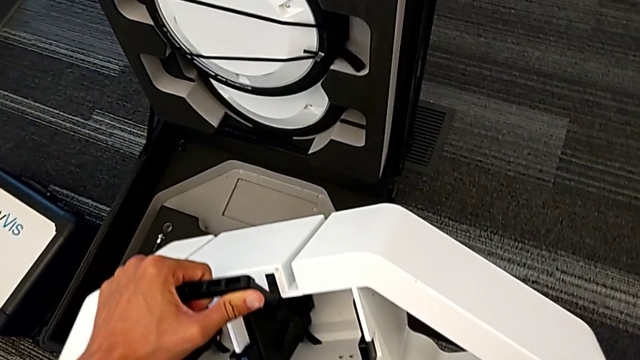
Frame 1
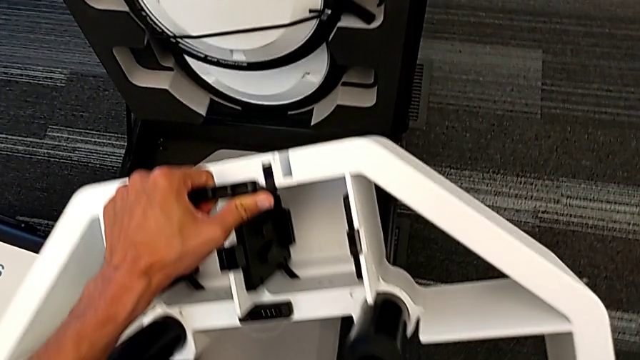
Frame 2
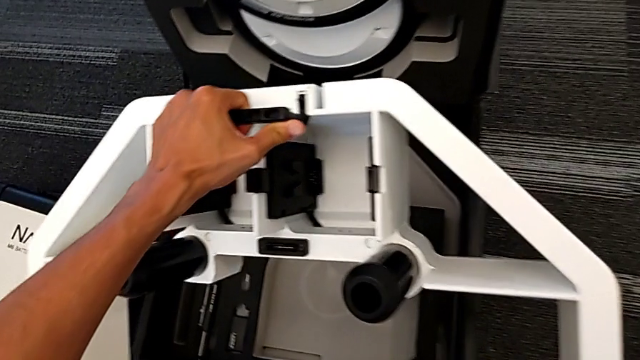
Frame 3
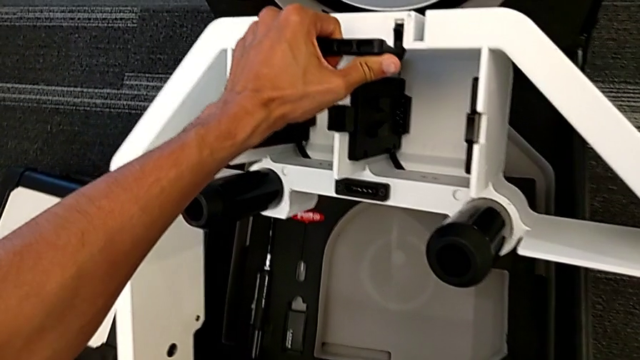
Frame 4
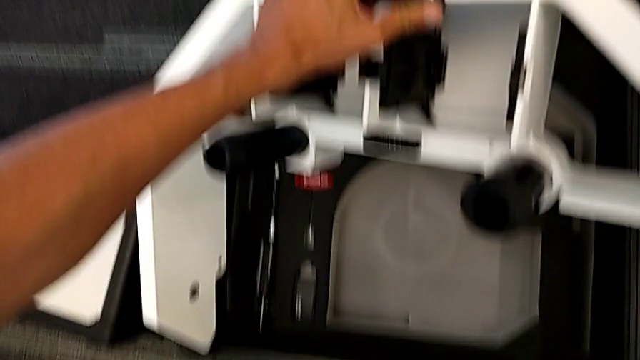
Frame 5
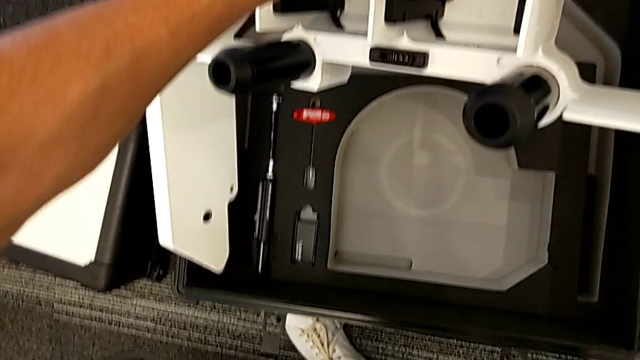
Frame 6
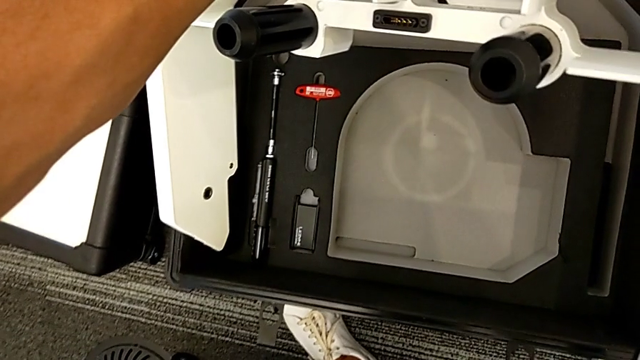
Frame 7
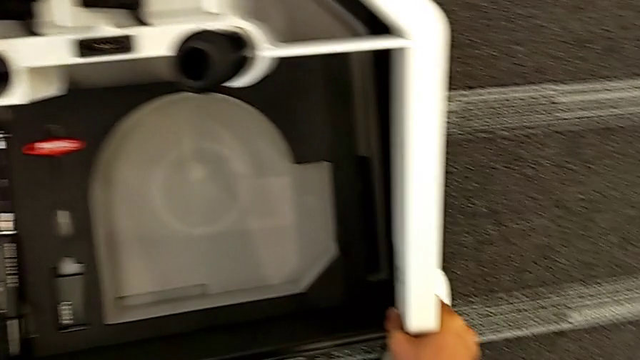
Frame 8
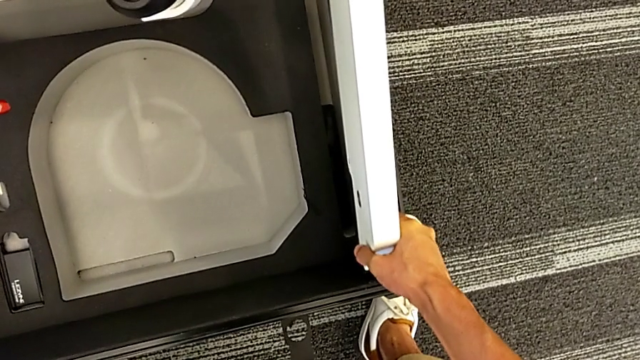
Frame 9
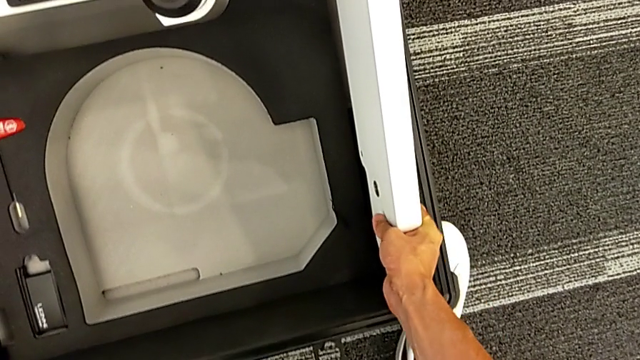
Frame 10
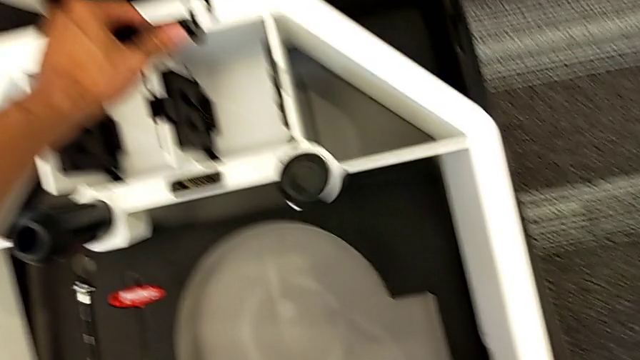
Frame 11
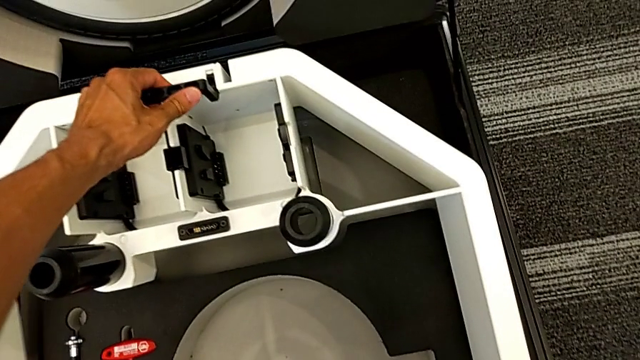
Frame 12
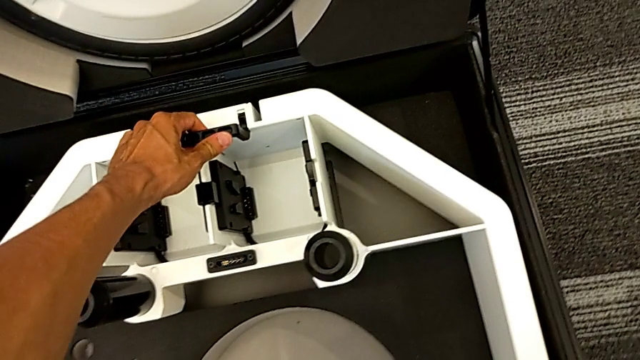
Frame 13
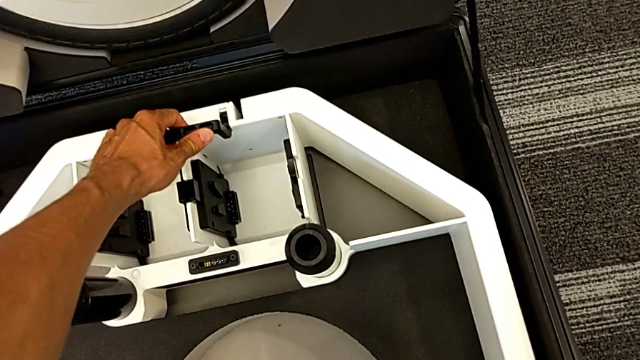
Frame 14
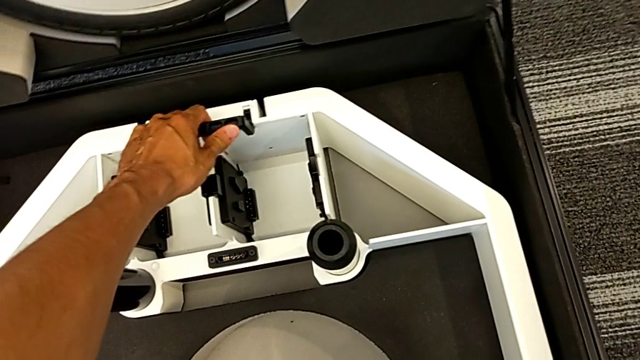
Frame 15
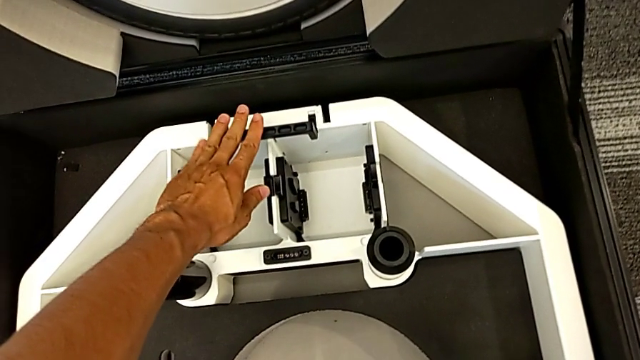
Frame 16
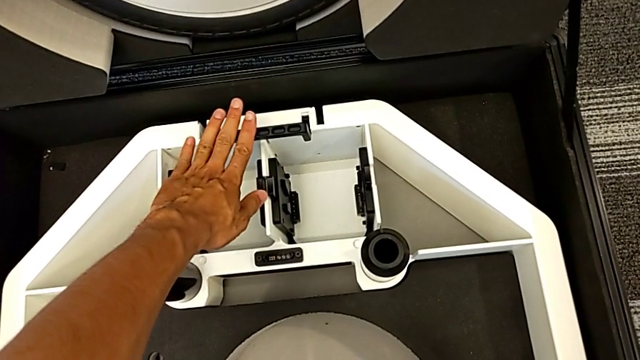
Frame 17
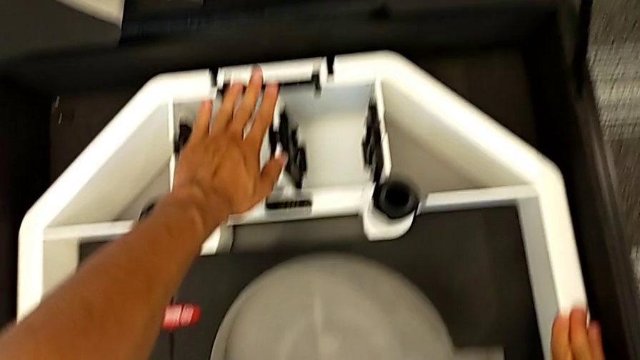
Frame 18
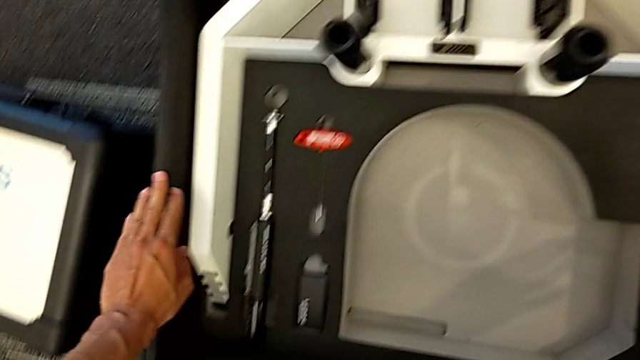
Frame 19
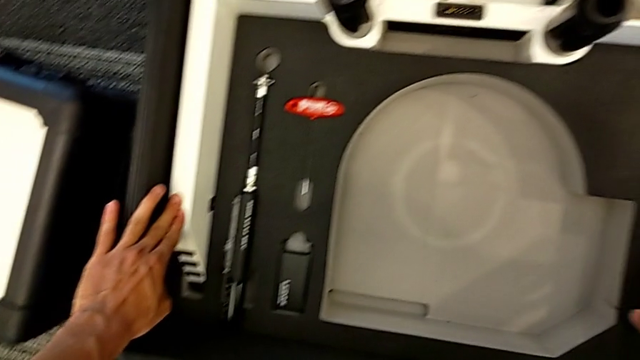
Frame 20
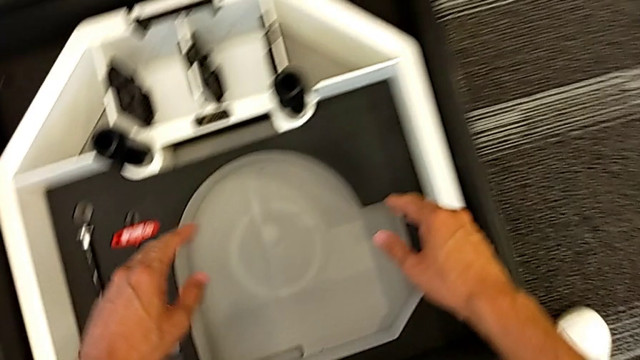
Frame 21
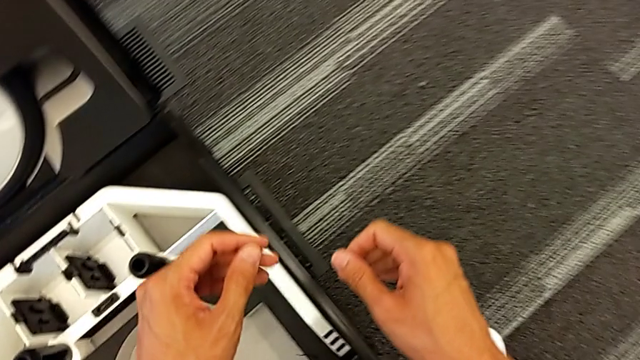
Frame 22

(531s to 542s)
The camera wearer is putting the base into the box. They place the wheel.

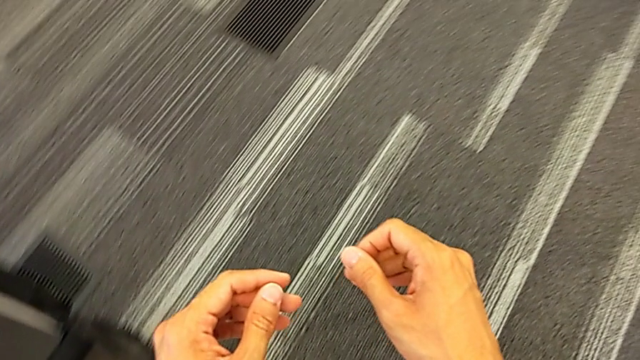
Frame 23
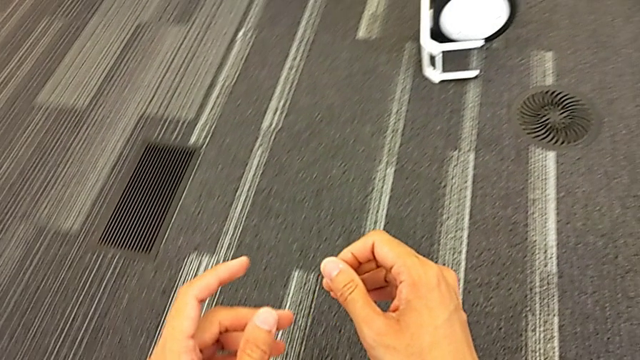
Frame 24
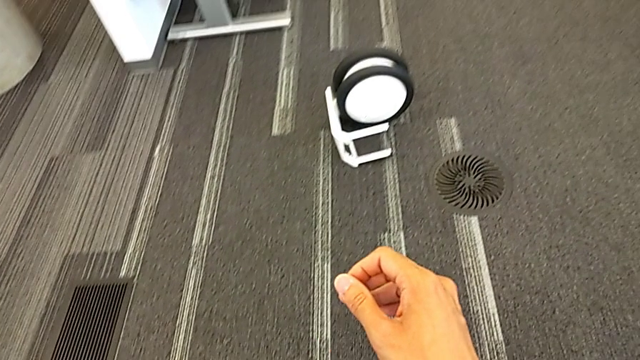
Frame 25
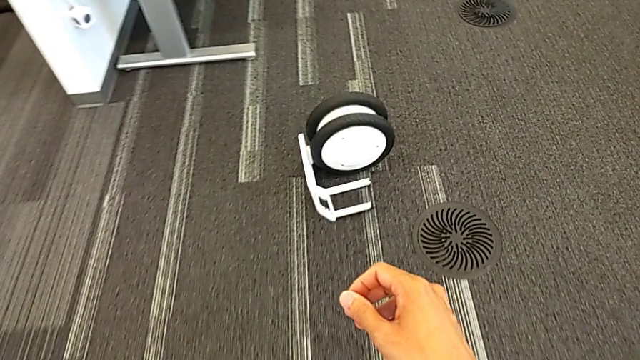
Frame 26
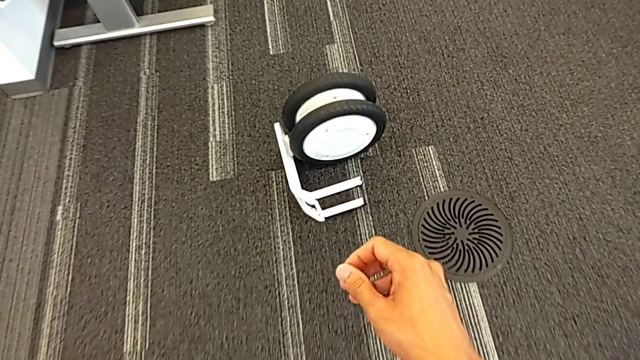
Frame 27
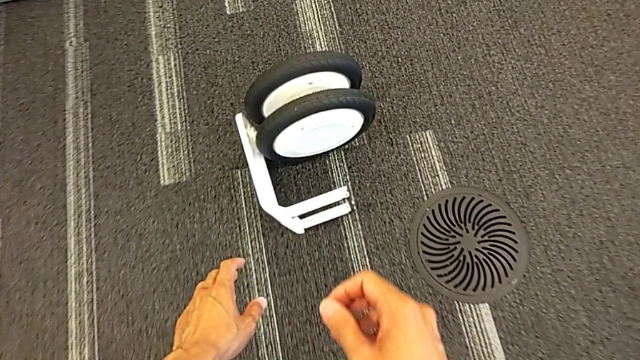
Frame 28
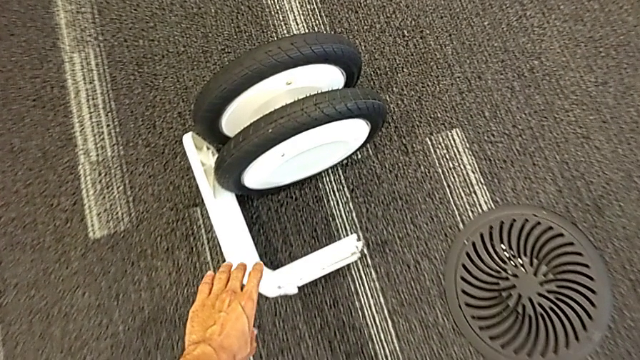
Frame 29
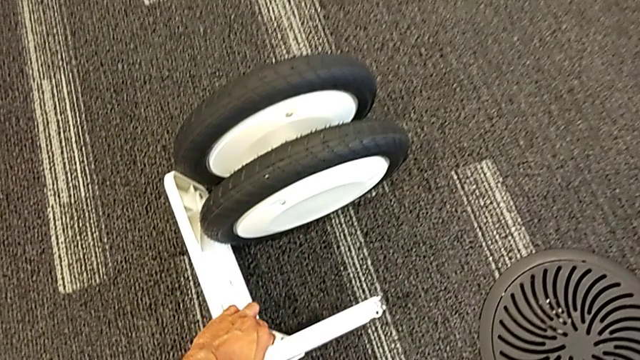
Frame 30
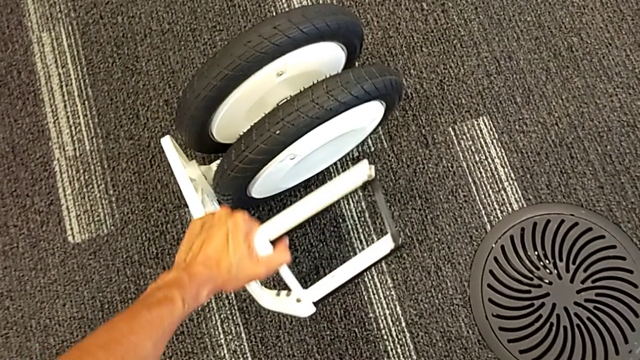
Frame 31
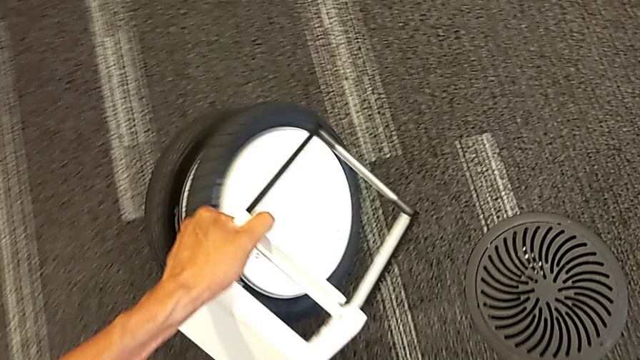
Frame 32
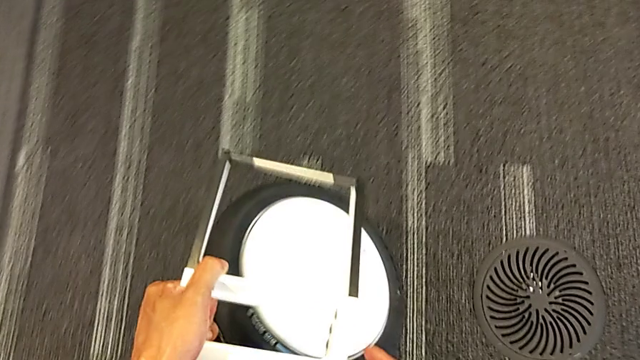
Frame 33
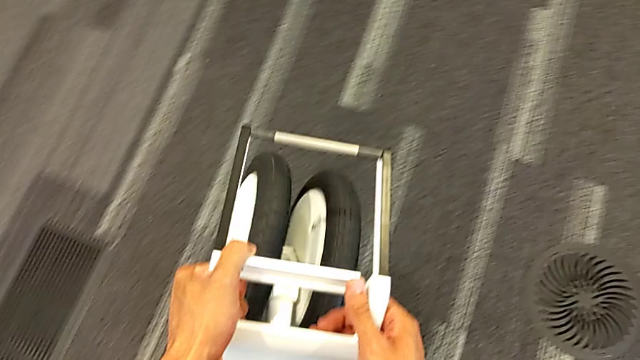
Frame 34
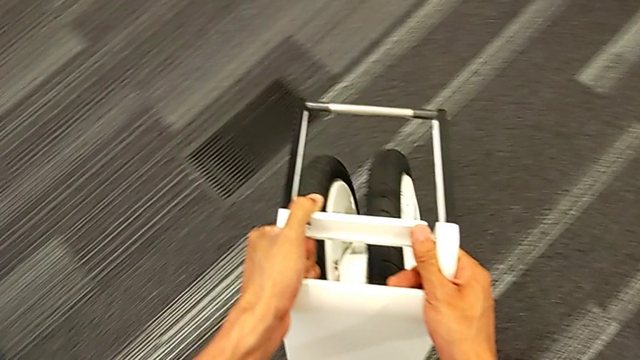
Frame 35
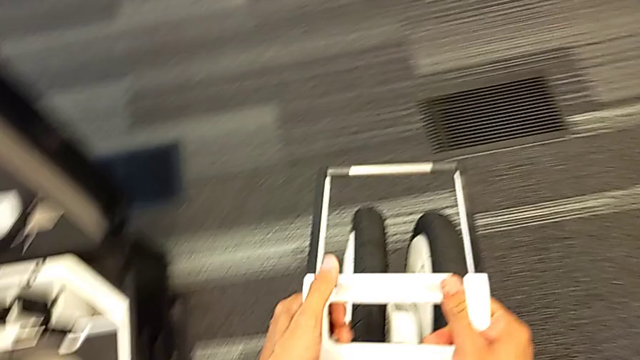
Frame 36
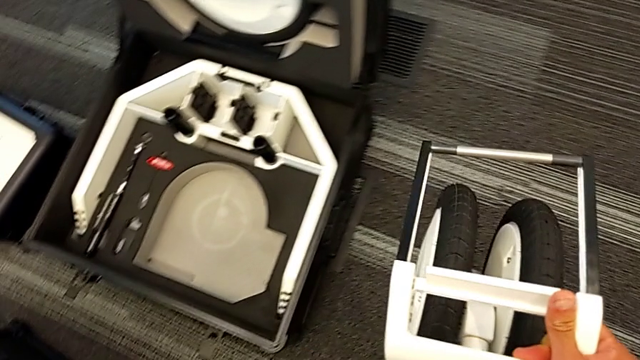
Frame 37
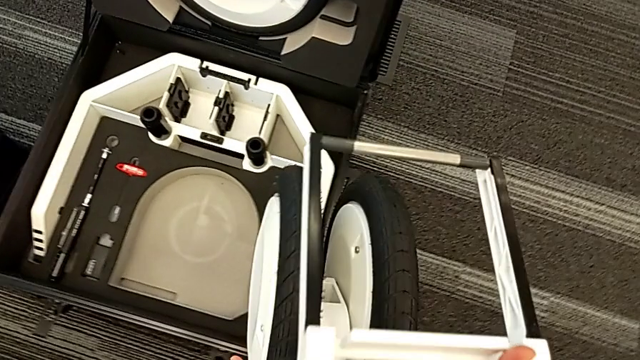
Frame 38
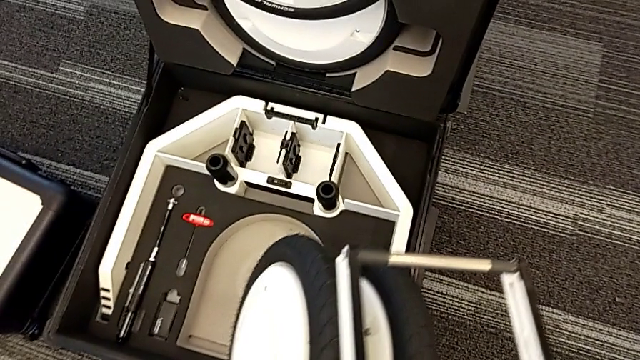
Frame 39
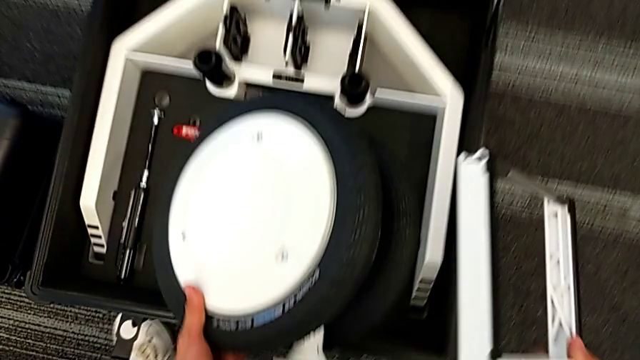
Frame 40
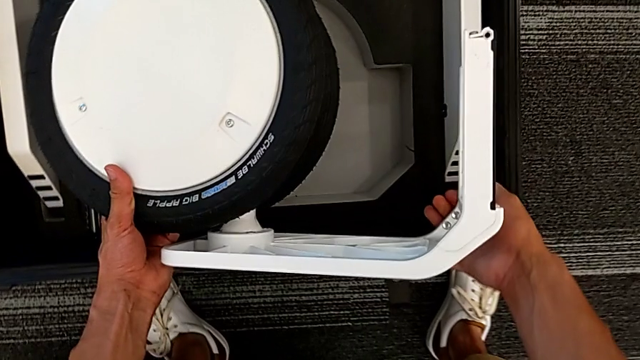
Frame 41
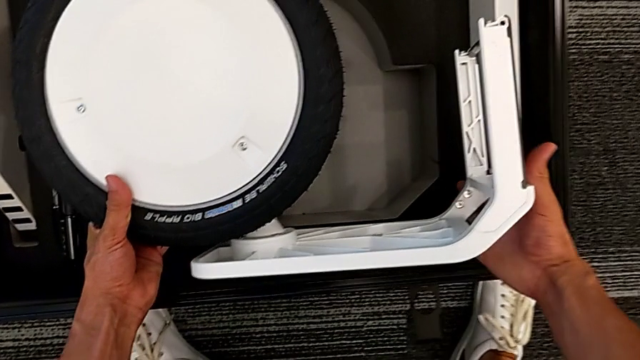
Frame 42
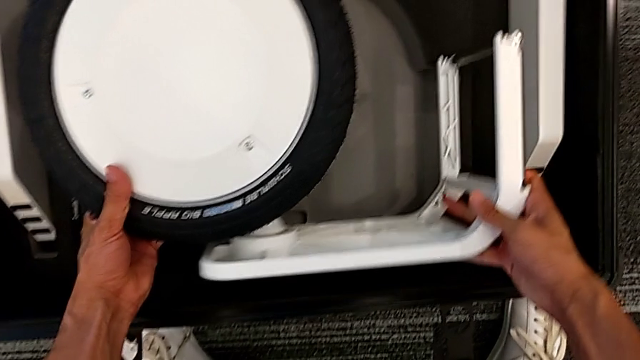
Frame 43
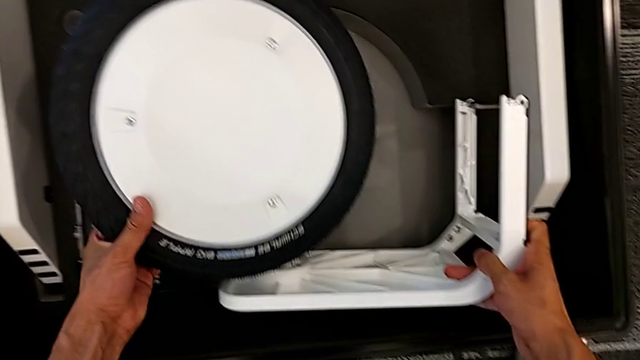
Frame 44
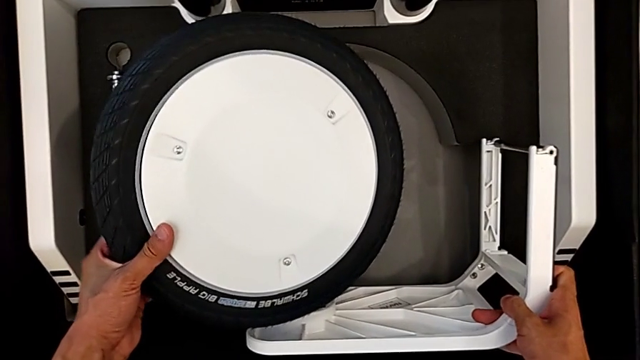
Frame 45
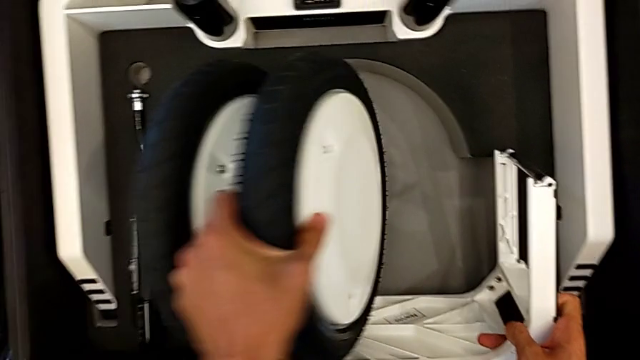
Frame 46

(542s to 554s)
The camera wearer is putting the third wheel into the box. They grab the wheel, lift it and begin to place it.
